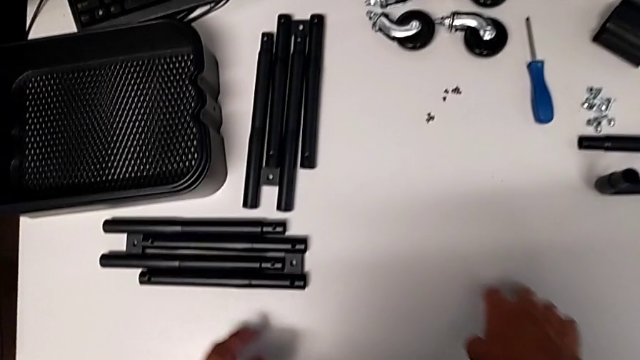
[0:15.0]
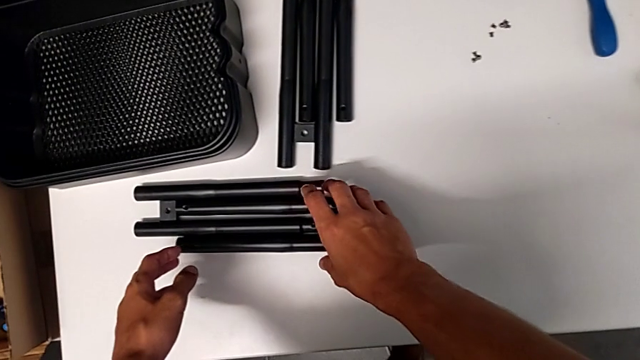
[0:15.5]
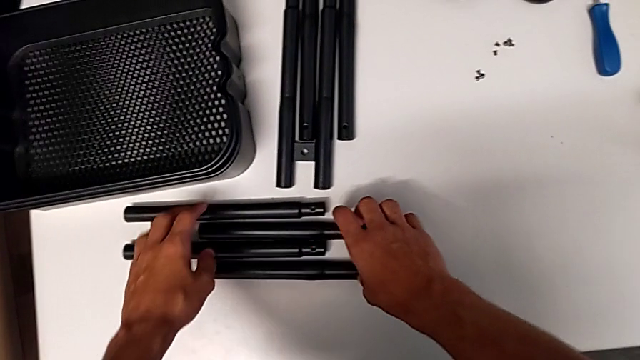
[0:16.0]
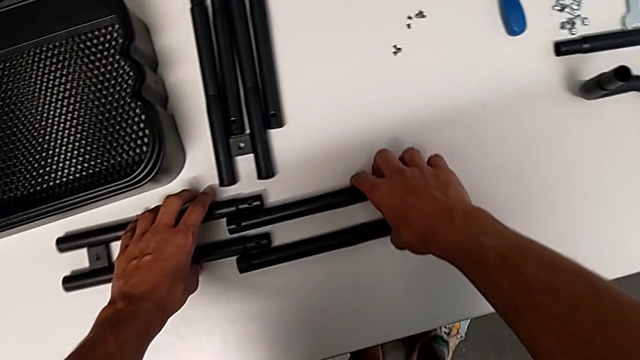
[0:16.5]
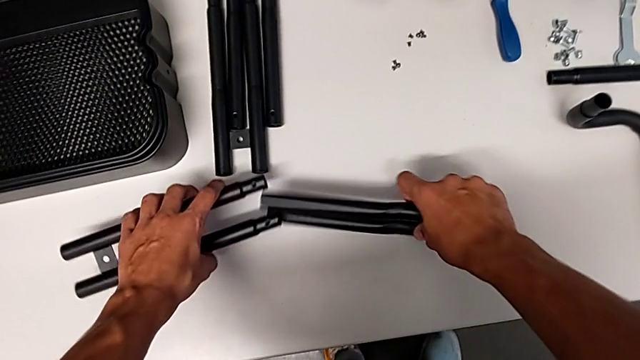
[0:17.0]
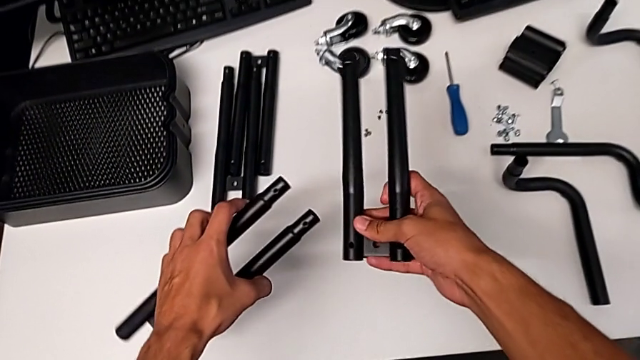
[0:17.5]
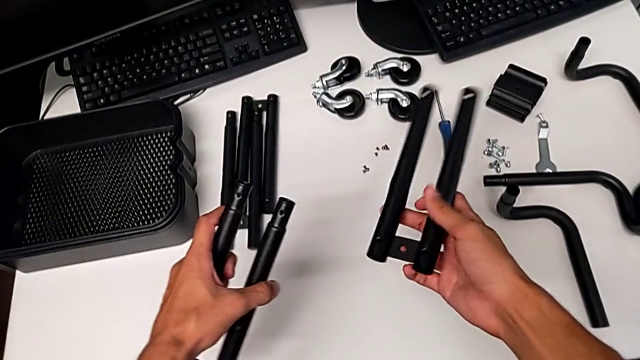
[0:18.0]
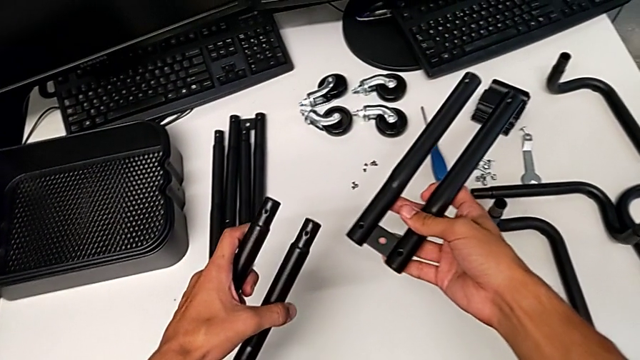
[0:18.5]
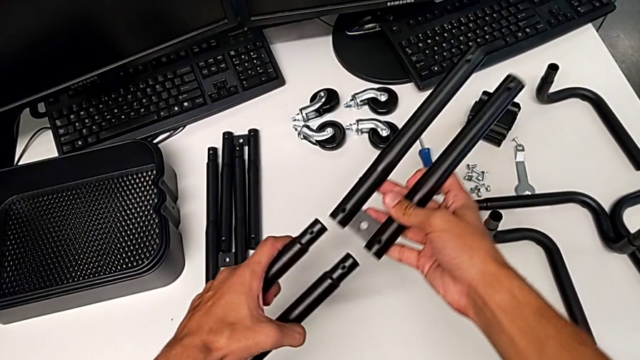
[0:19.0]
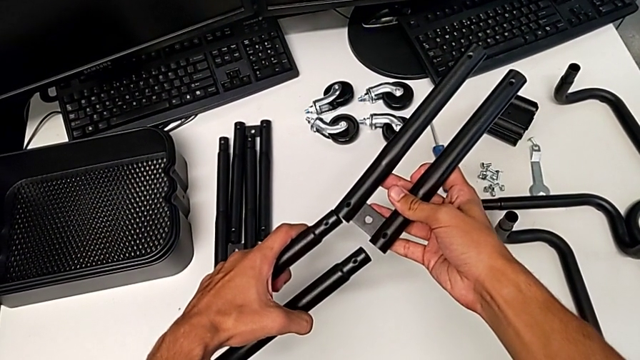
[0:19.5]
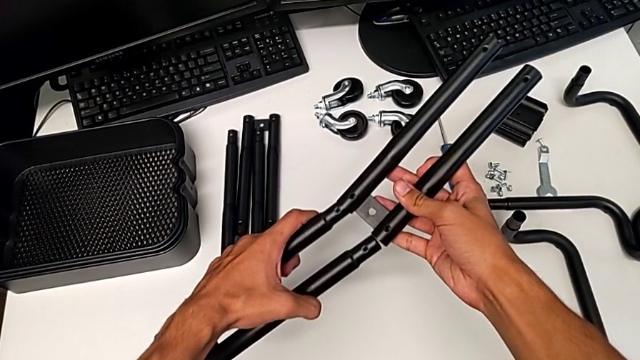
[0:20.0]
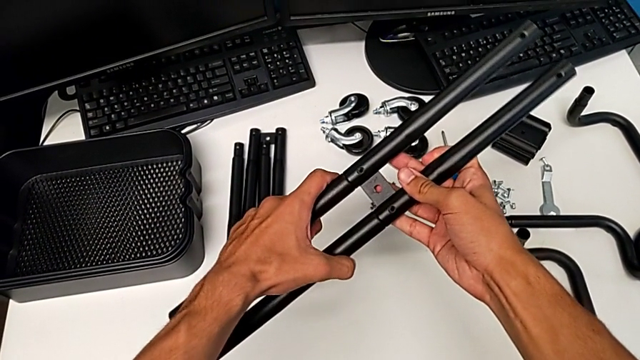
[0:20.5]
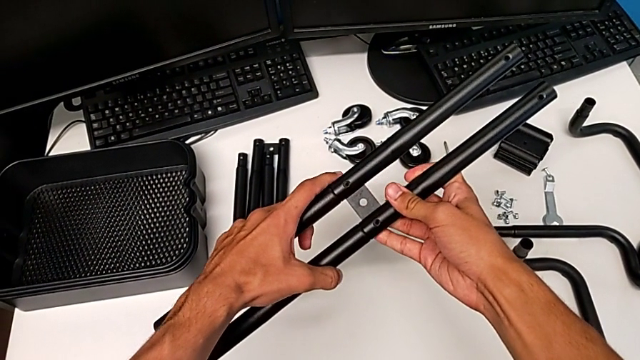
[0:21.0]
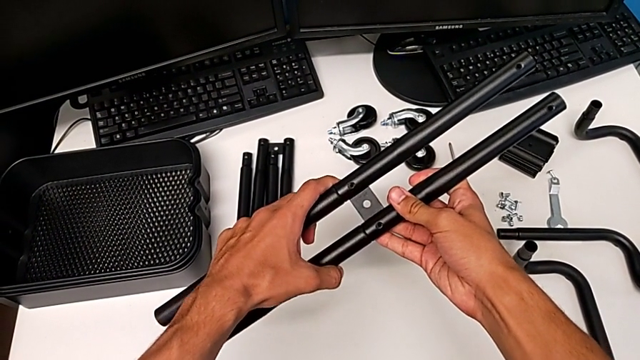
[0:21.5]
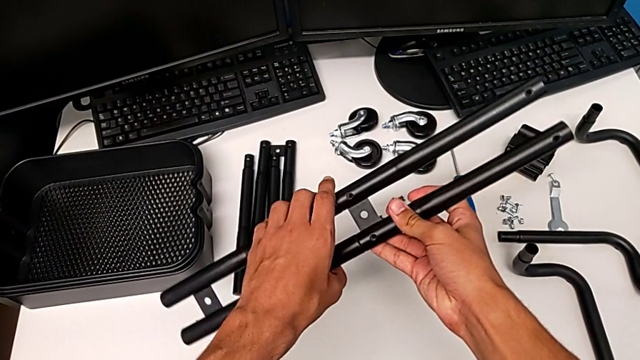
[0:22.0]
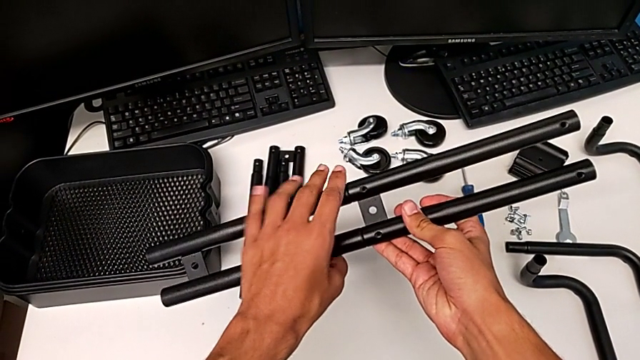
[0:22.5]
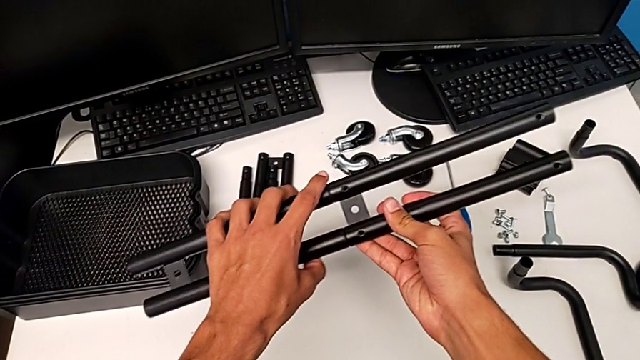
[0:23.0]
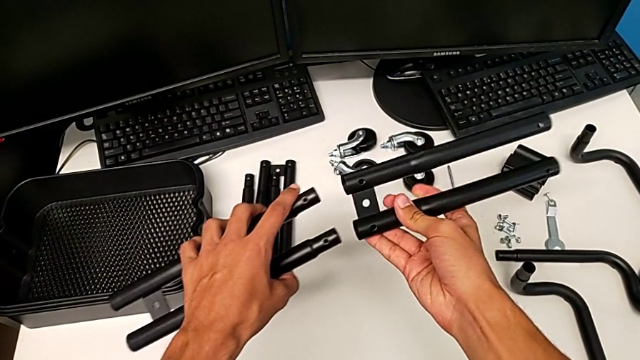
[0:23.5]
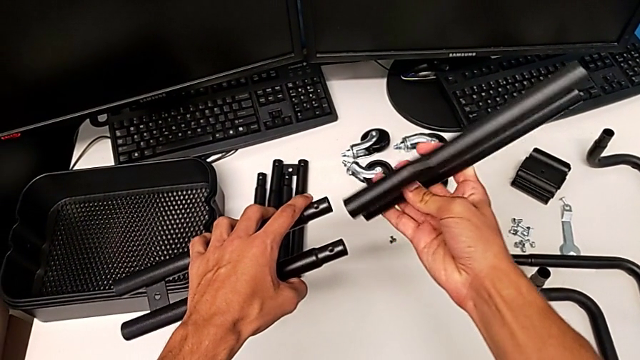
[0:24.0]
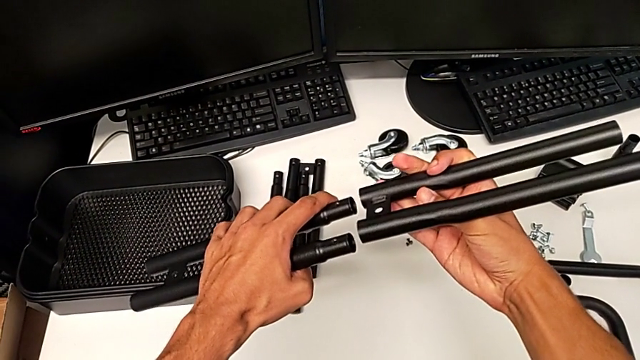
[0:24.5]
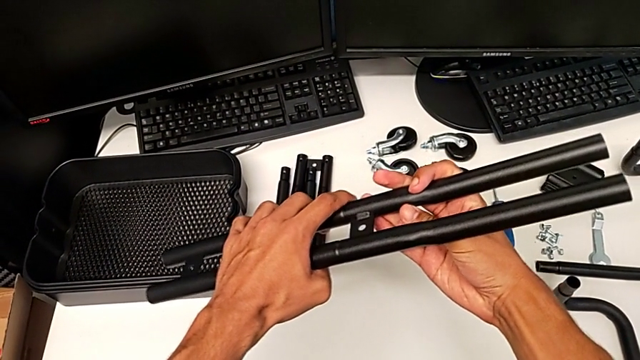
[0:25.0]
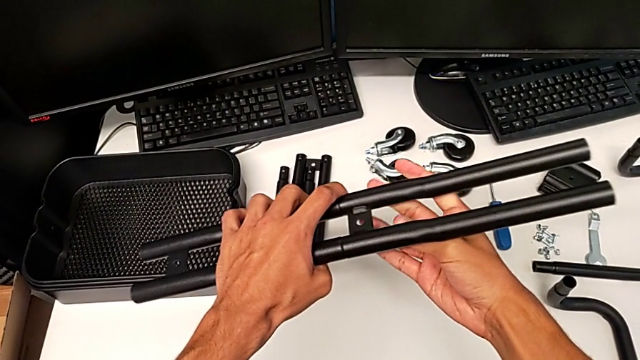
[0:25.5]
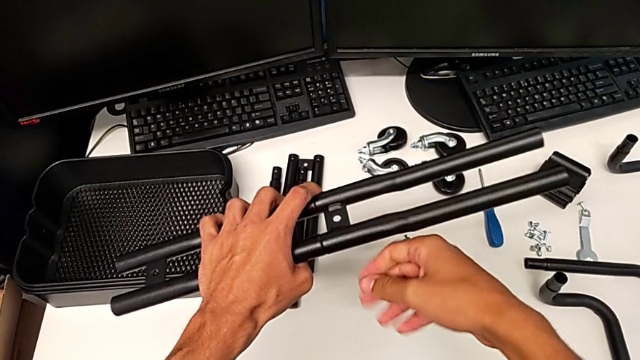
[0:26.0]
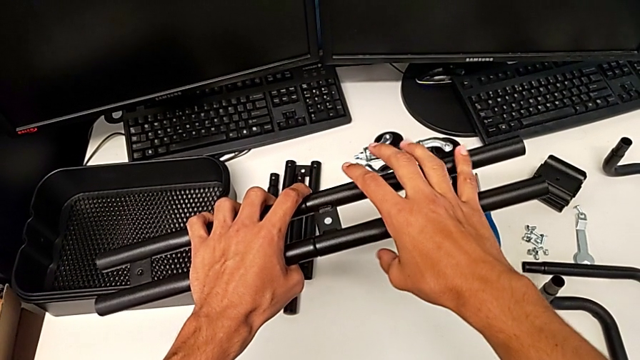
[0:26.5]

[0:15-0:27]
The camera wearer is assembling the shelf's brackets. They grab the leg, hold it, wrongly insert it, withdraw it, rotate it, wrongly insert it, connecting the bar from the wrong side, and hold it.

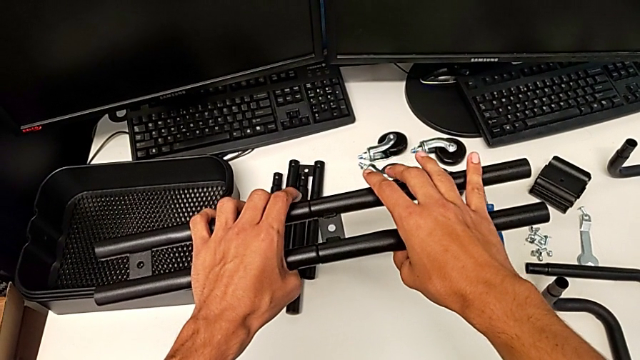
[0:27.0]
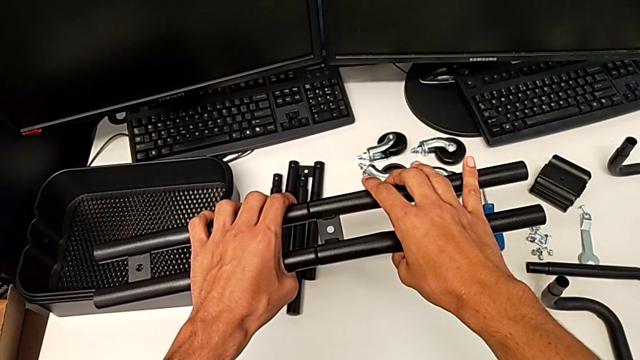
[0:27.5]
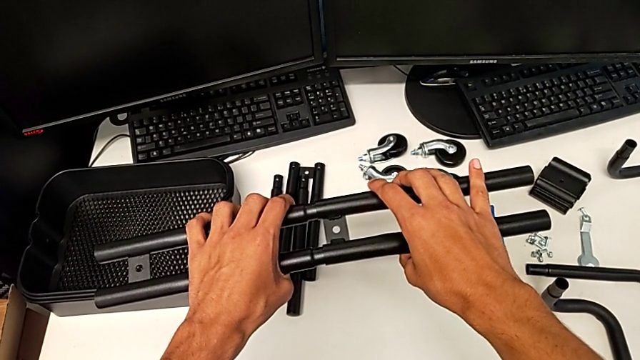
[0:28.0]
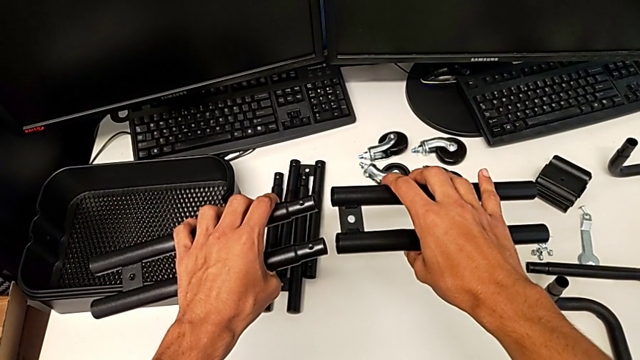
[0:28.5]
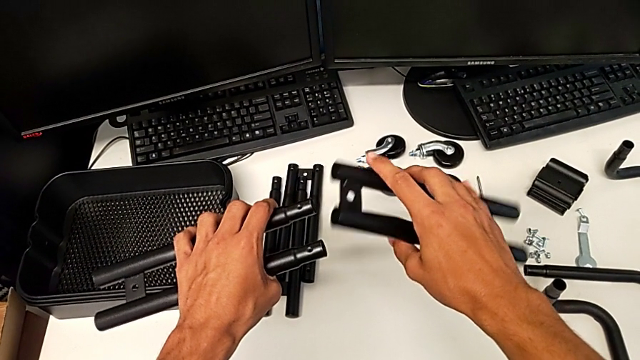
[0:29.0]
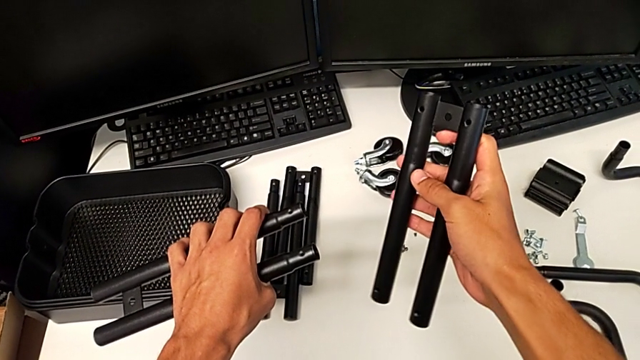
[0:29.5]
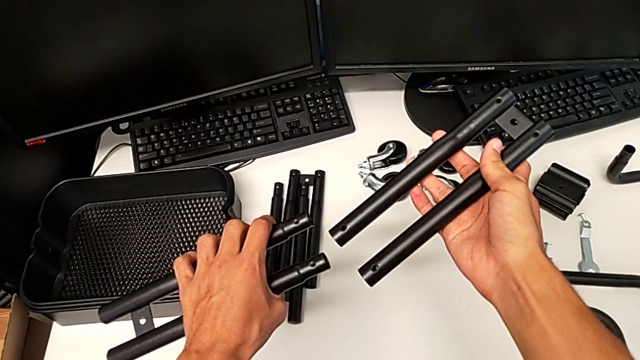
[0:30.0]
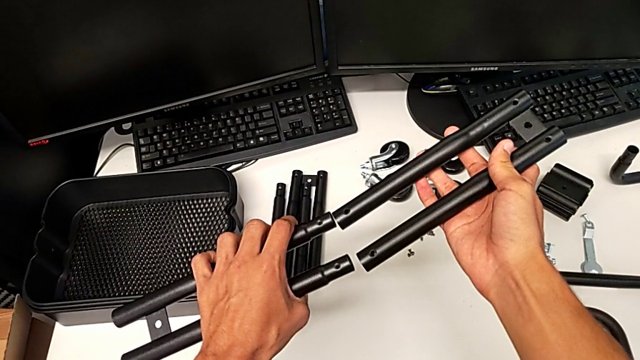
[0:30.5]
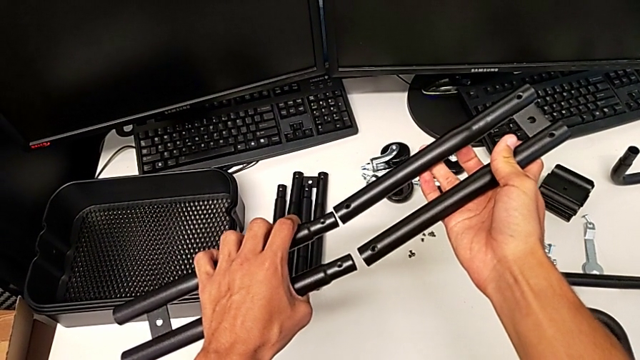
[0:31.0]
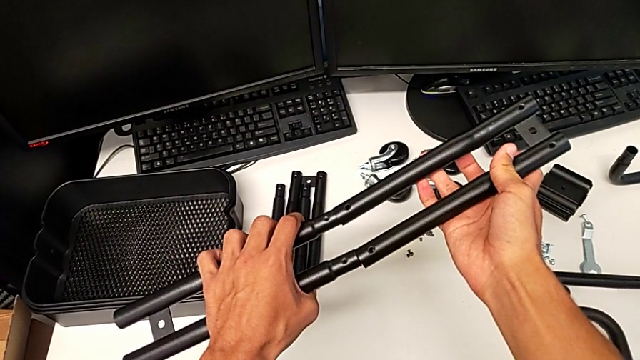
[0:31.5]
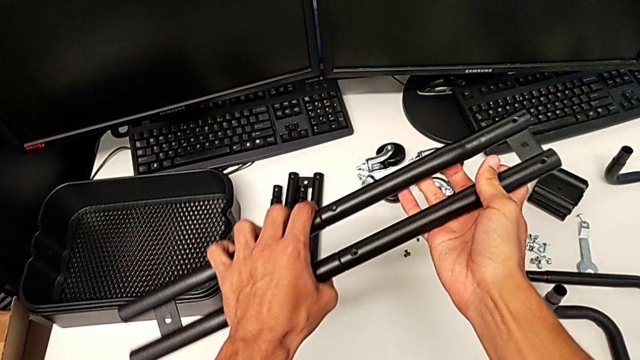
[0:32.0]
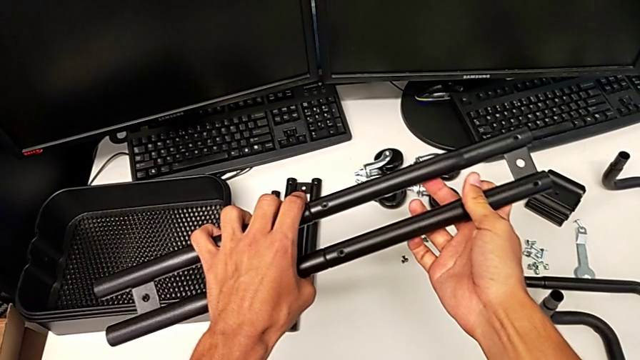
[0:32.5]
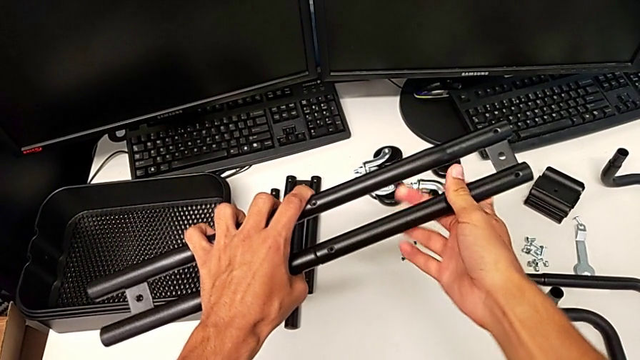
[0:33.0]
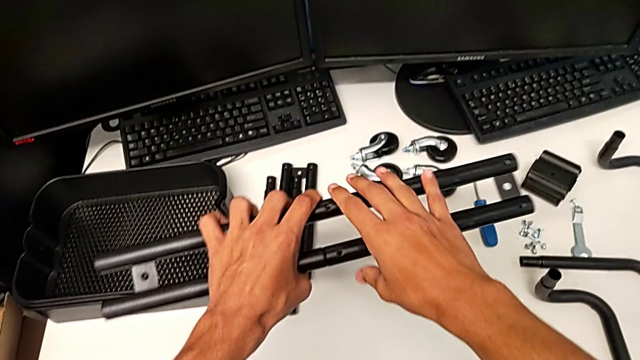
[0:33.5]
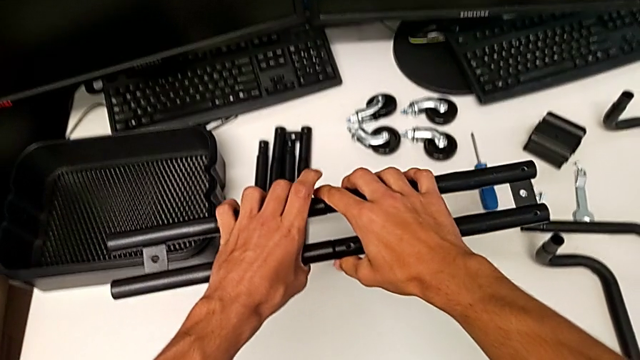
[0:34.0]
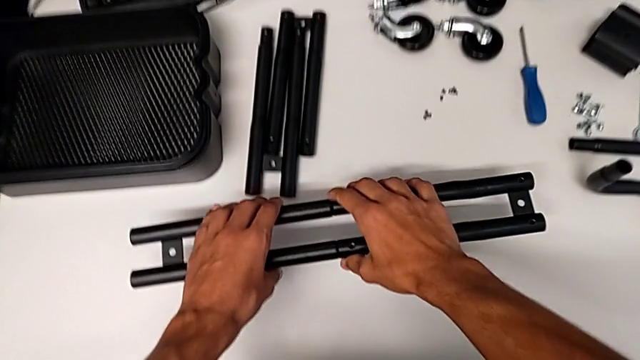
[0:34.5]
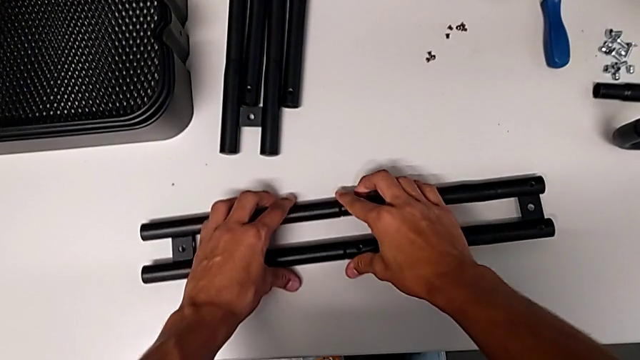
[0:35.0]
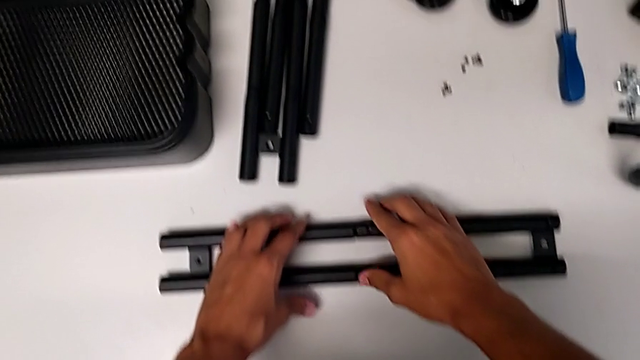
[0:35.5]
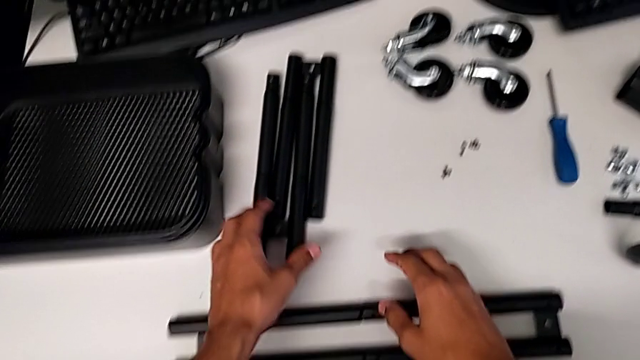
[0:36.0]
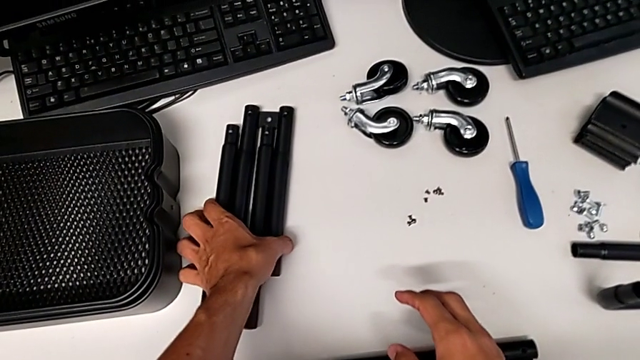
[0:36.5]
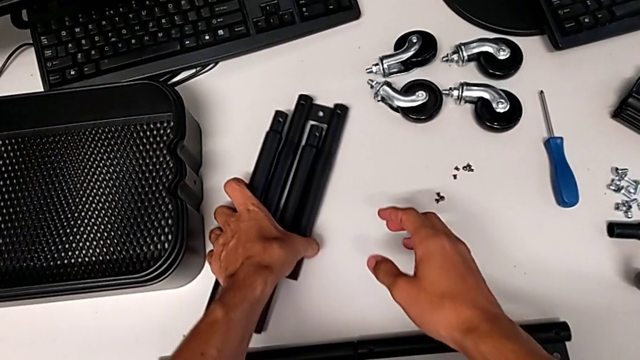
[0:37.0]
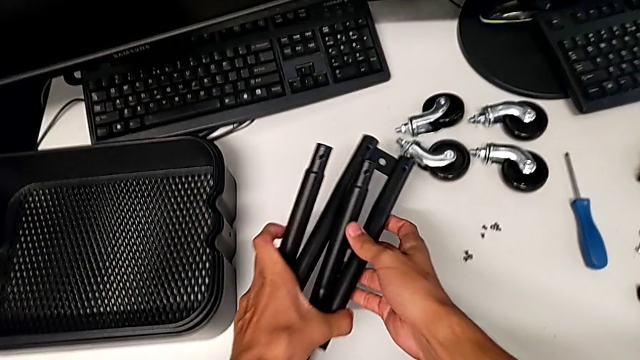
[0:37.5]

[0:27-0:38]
The camera wearer is assembling the shelf's brackets. They withdraw the leg, rotate it, insert it, place the half frame and grab the leg.
